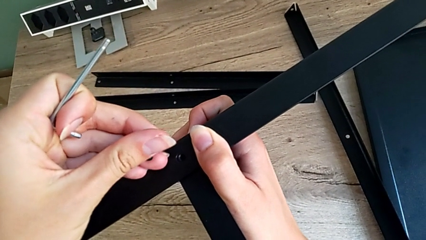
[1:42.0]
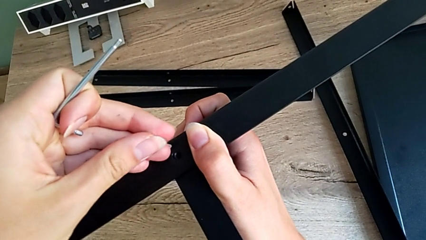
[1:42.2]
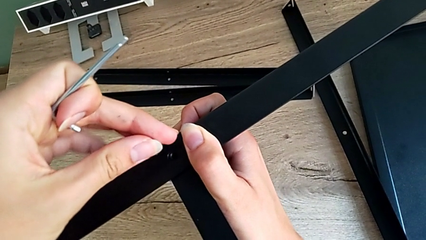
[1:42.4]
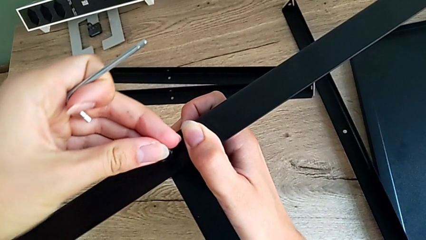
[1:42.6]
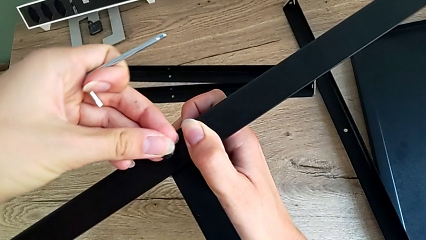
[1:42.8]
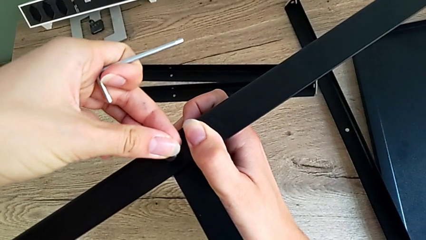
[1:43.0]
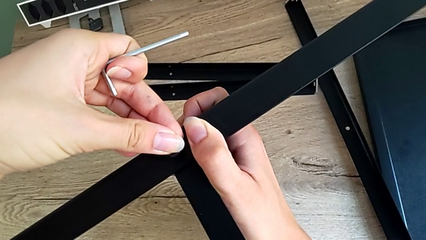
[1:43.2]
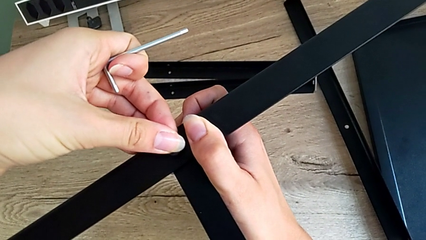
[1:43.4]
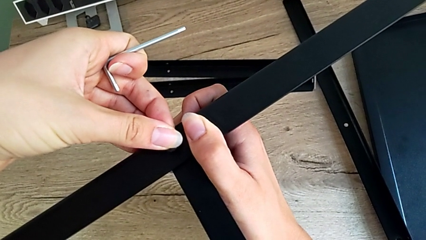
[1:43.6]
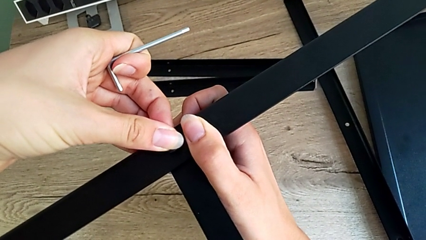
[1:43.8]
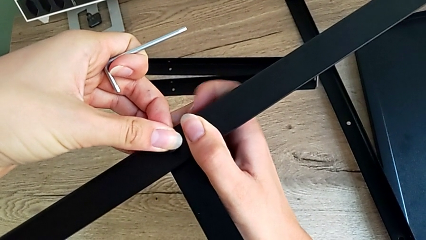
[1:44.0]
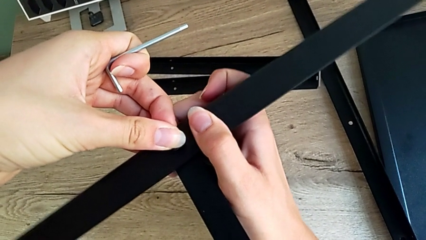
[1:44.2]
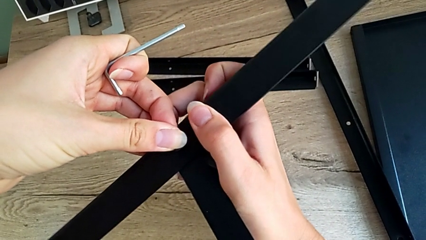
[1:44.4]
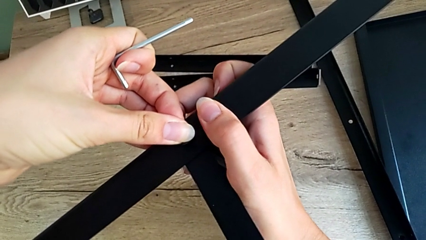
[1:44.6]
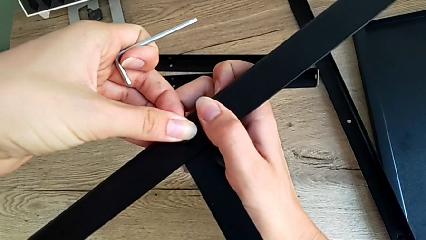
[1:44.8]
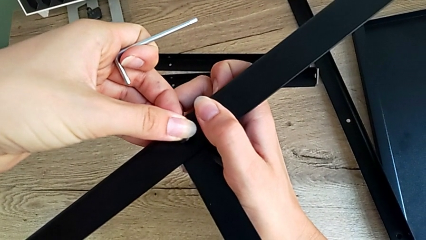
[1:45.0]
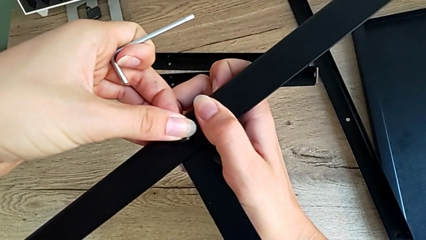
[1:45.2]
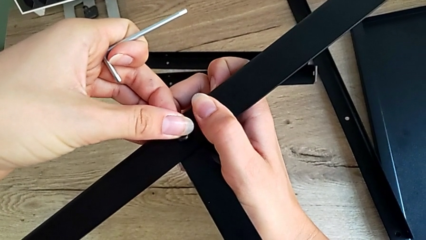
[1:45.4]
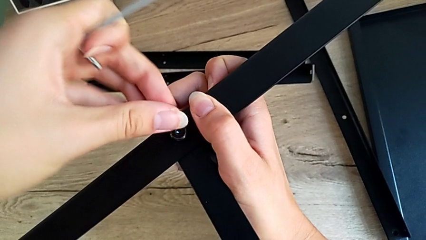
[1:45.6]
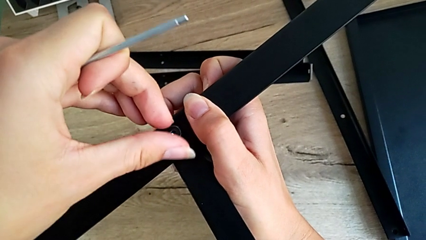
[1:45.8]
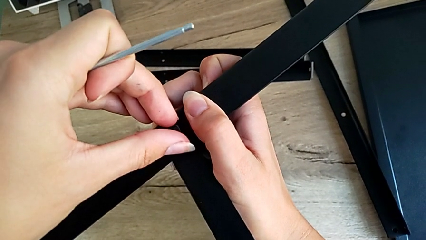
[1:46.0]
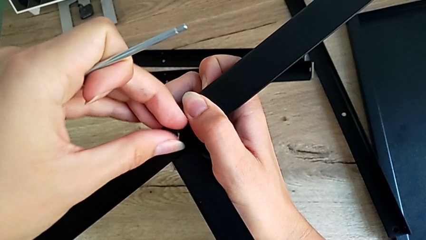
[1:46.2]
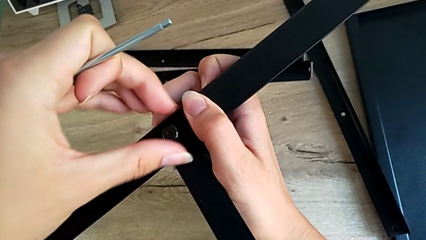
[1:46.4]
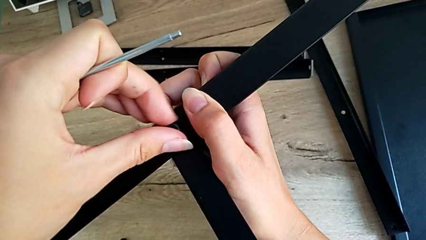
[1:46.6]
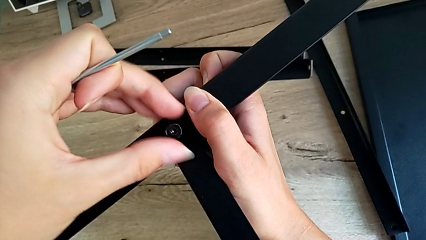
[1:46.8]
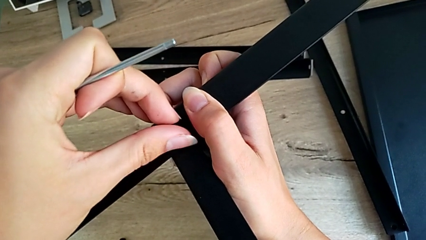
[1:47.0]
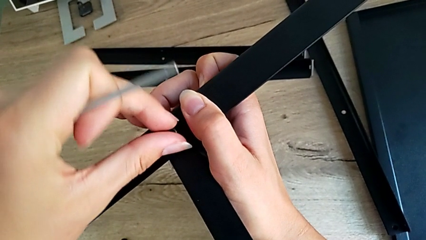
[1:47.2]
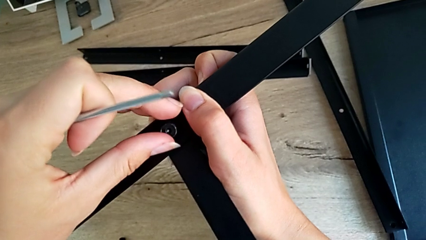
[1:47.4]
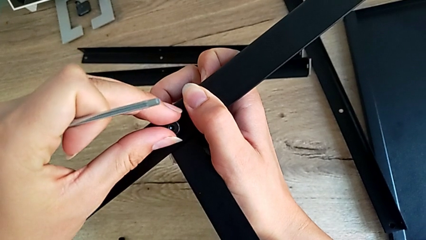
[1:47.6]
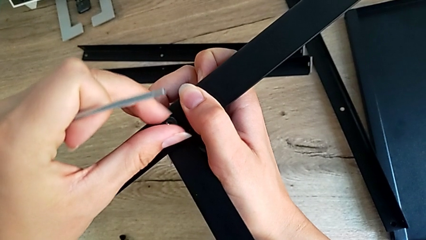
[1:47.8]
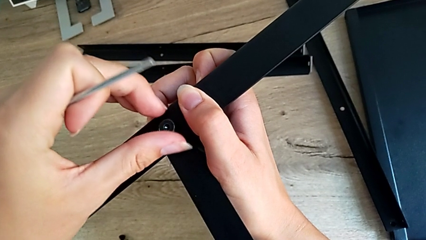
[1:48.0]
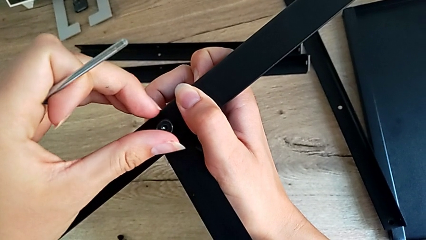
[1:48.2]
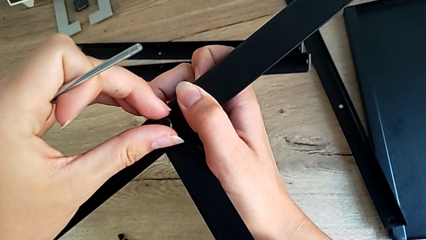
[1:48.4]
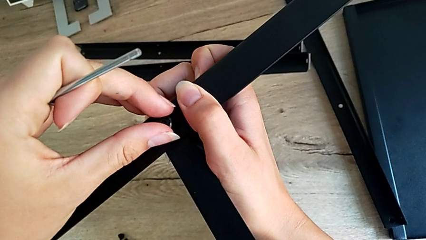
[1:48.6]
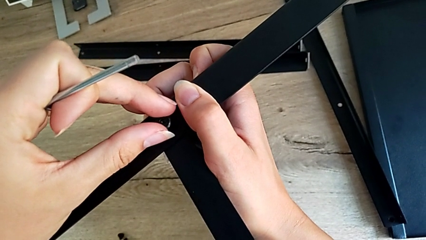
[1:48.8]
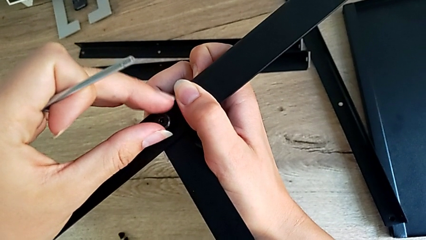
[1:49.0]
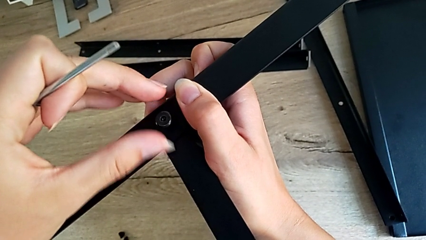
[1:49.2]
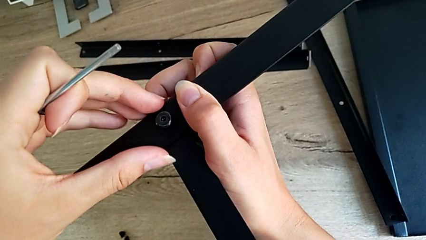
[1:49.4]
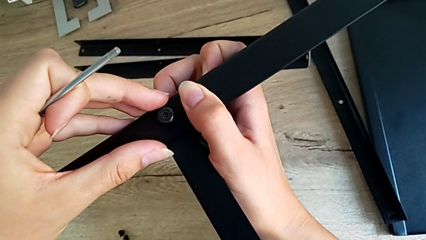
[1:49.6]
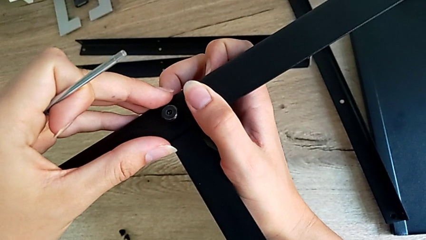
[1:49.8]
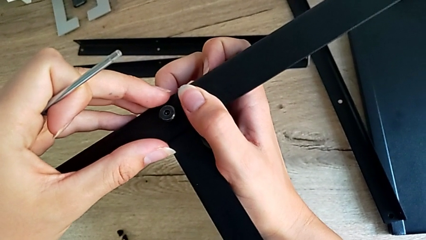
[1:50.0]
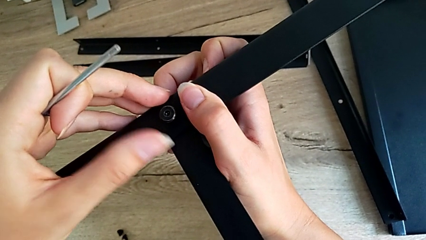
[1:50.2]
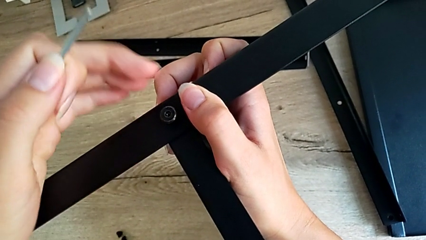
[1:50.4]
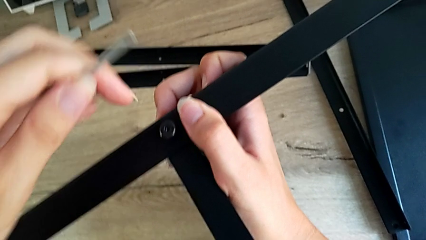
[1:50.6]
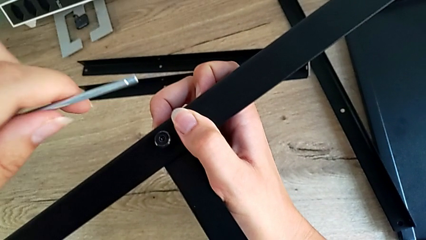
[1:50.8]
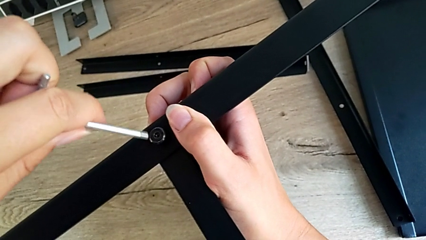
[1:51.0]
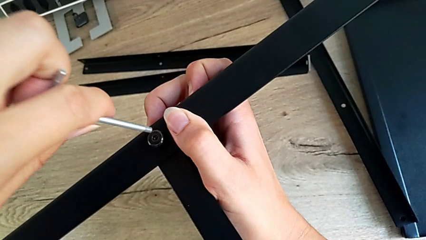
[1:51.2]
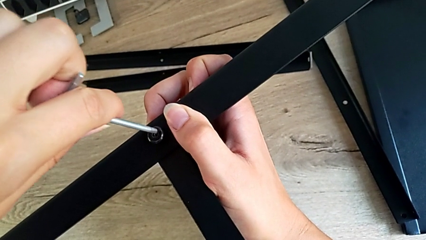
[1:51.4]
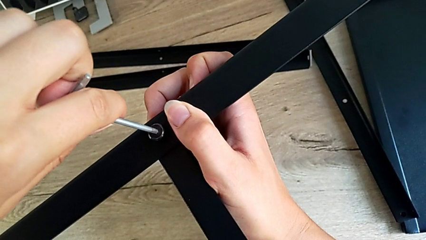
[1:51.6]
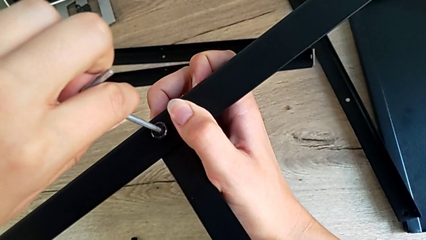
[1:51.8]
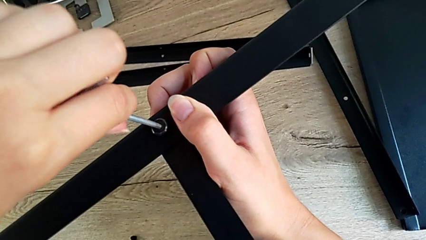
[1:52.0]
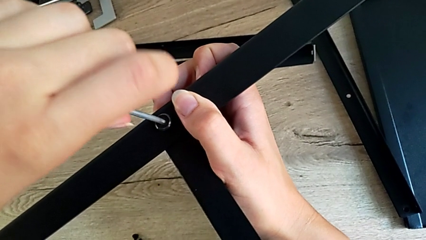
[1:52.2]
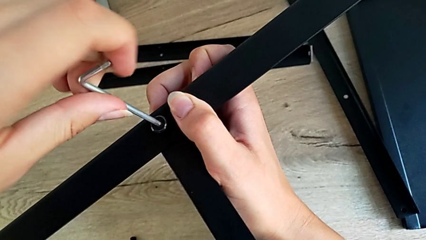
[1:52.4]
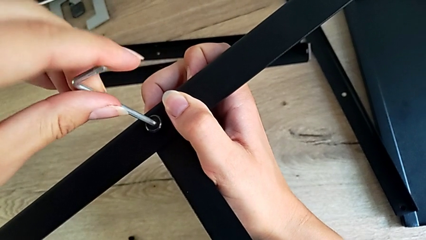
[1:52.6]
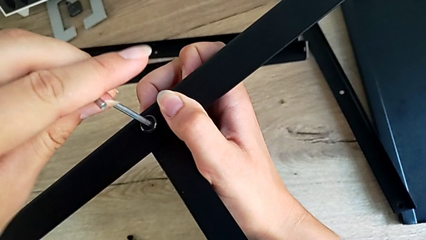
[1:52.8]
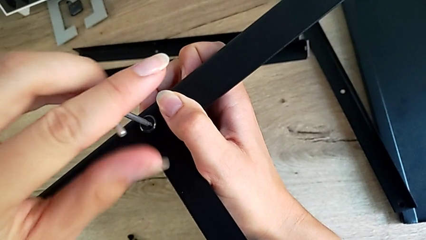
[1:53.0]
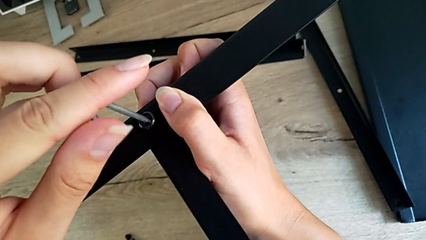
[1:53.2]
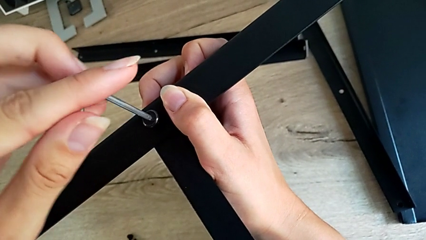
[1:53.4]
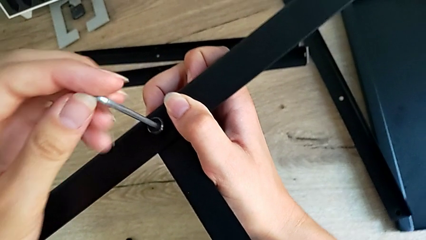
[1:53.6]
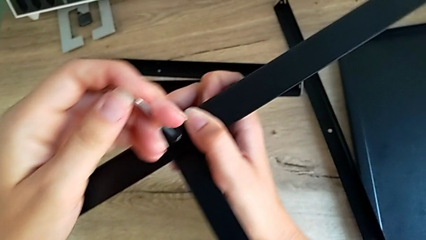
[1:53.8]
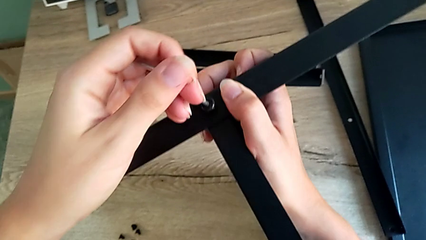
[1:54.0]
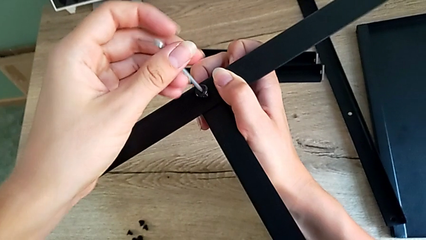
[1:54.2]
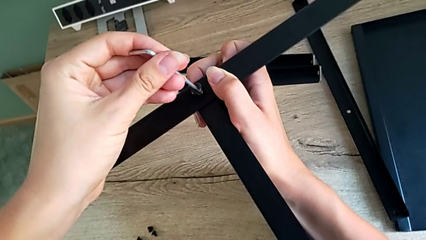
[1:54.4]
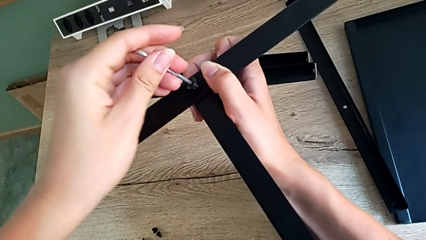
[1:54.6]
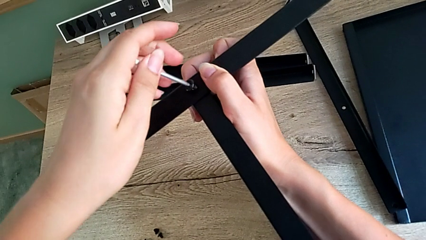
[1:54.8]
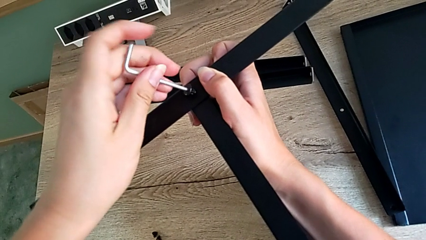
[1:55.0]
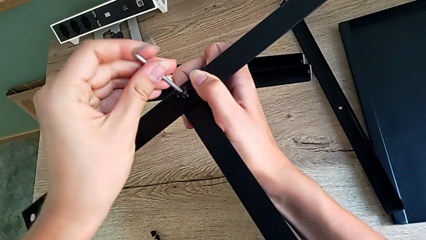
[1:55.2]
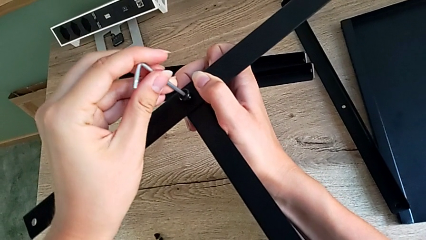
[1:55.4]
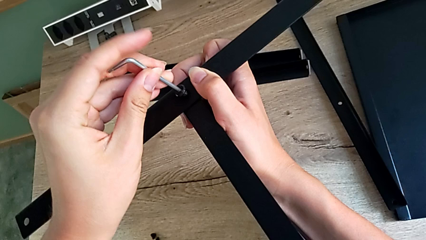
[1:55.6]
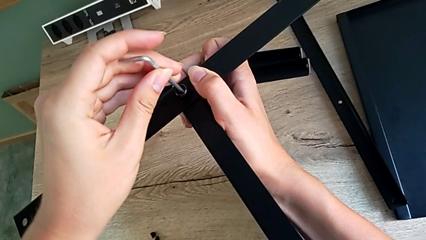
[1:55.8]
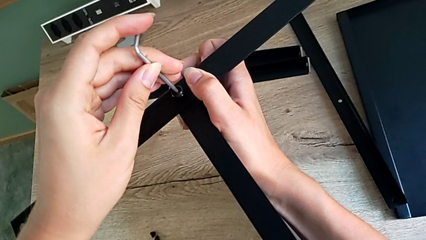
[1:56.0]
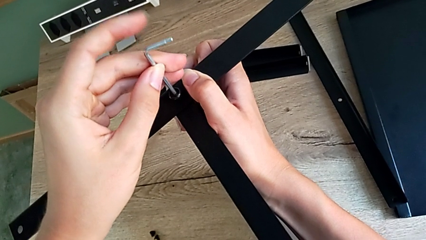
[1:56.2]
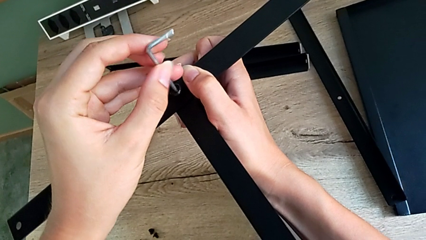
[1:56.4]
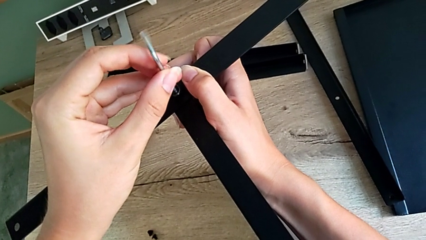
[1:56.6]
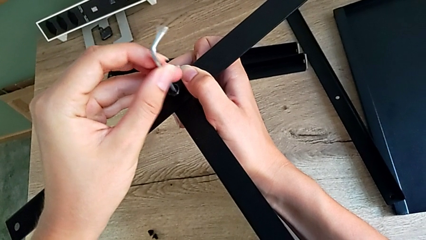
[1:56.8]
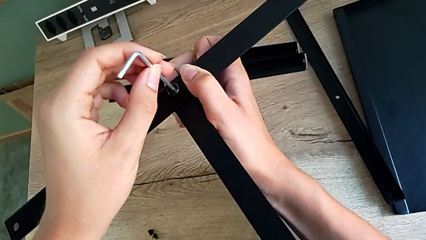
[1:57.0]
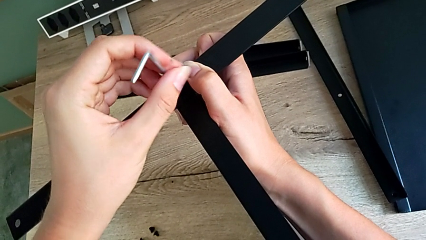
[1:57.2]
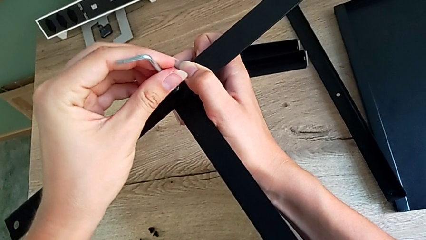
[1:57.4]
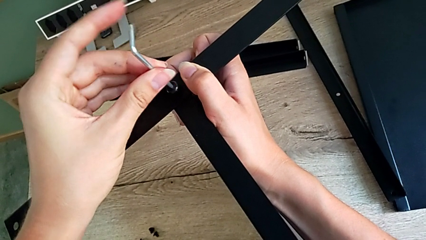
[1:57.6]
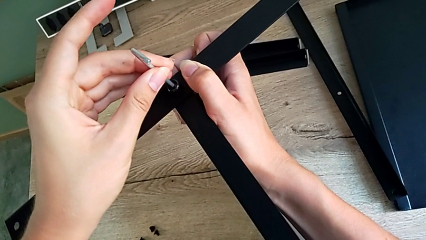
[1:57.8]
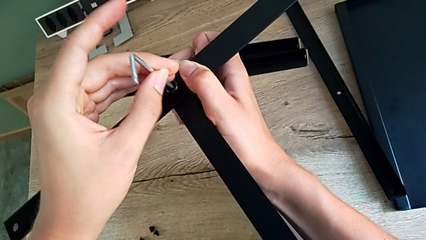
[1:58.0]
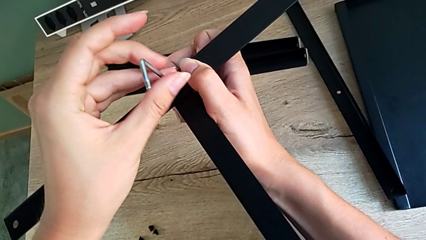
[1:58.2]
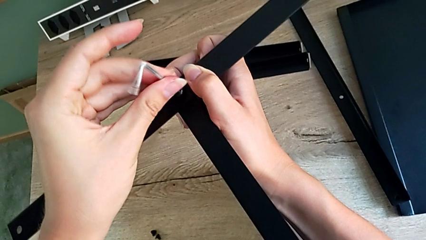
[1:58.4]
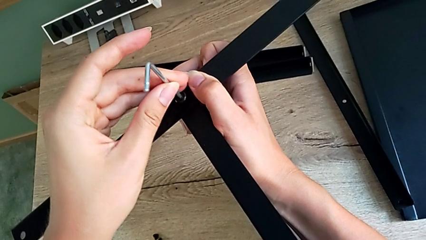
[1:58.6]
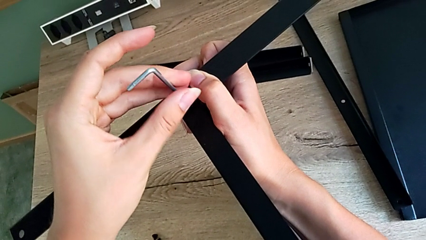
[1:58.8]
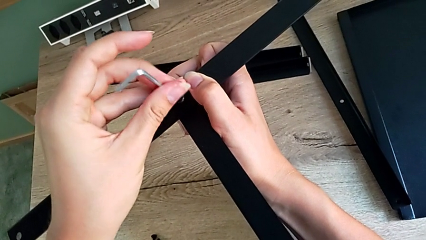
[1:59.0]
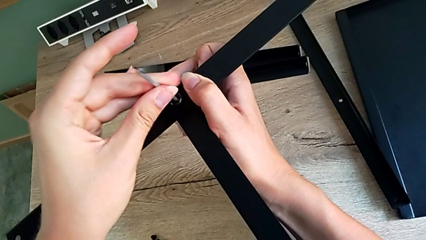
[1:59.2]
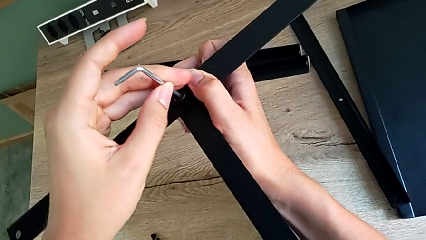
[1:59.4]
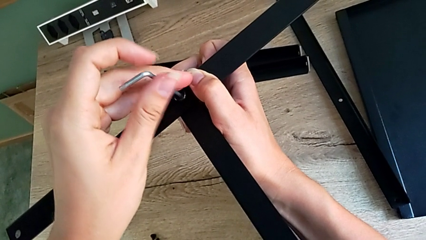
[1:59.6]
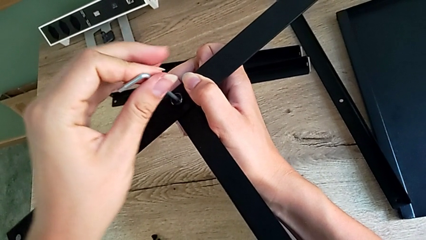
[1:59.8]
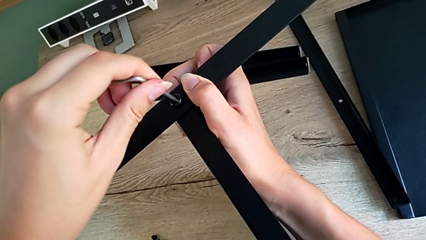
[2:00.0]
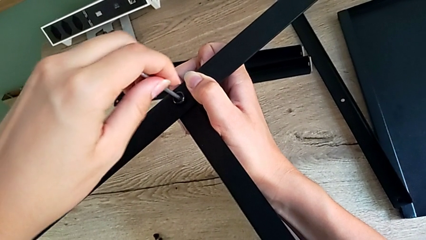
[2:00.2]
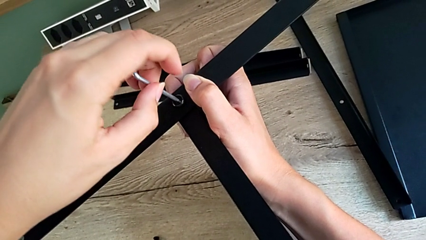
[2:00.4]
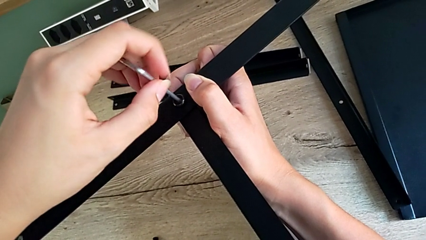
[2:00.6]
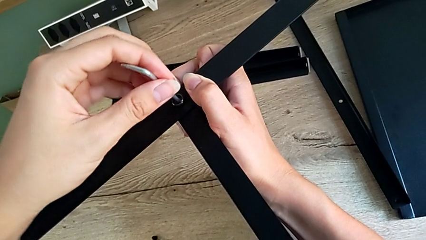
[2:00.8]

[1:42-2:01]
The camera wearer is assembling the first leg onto the shelf. They insert the little hex socket head, insert the little Allen wrench and begin to screw the first hex socket head.
